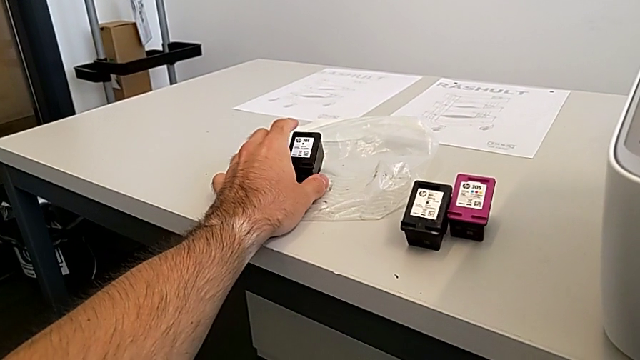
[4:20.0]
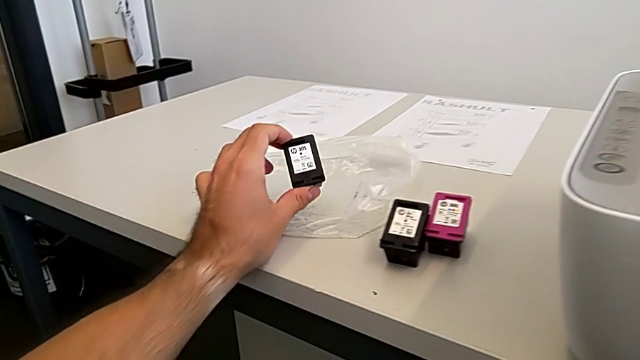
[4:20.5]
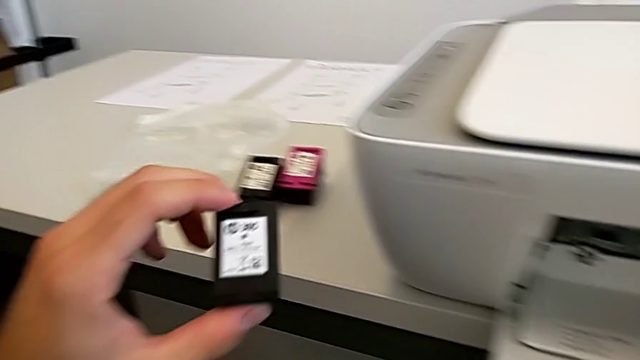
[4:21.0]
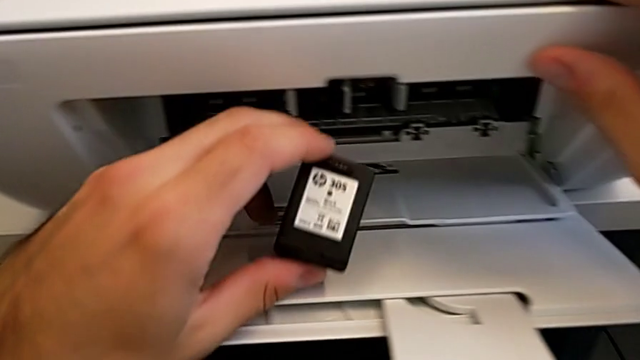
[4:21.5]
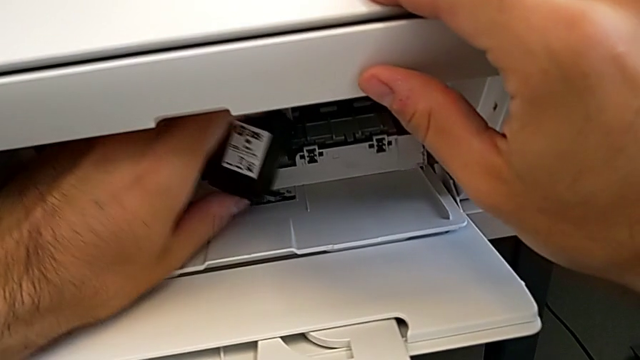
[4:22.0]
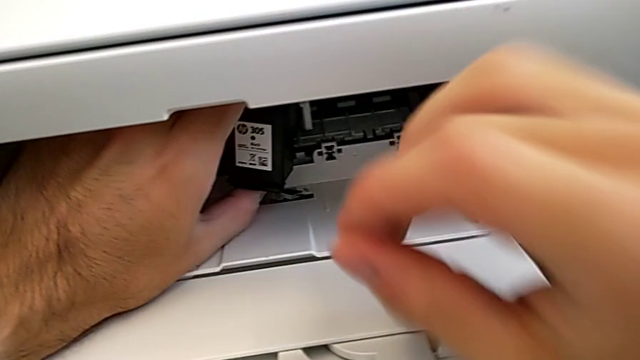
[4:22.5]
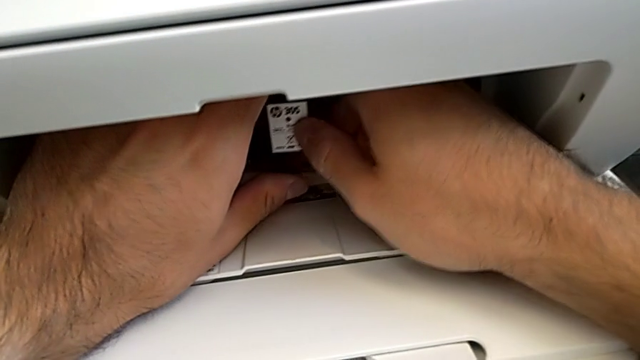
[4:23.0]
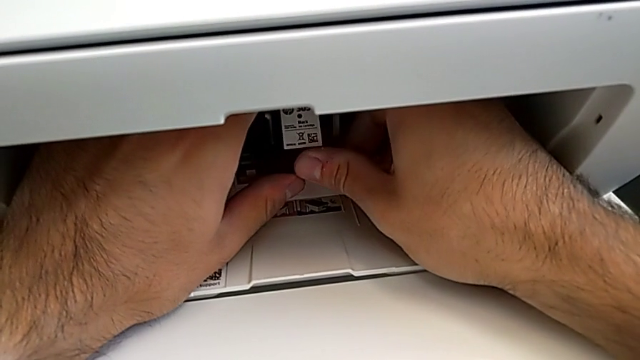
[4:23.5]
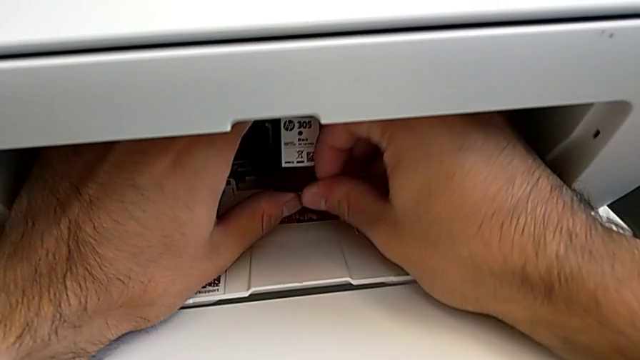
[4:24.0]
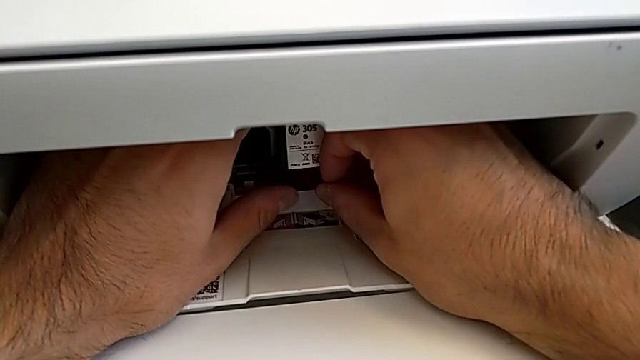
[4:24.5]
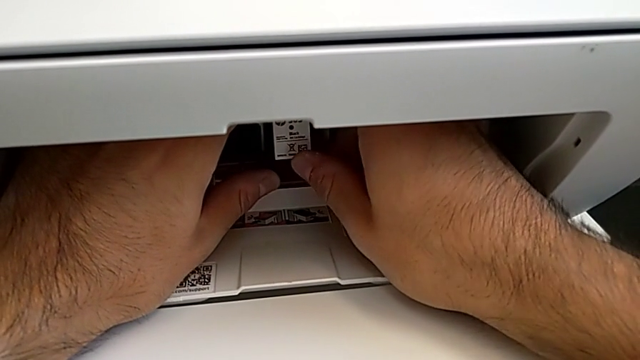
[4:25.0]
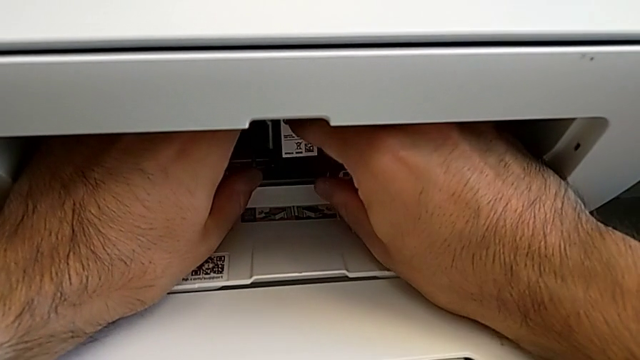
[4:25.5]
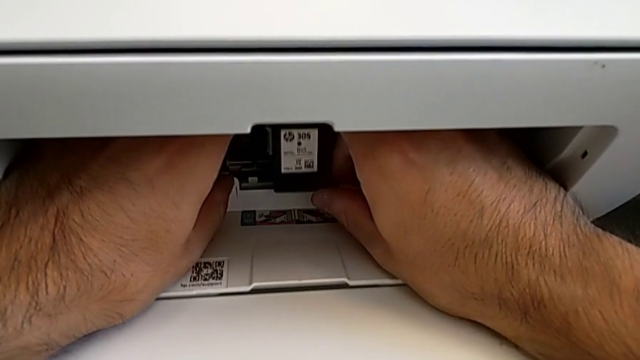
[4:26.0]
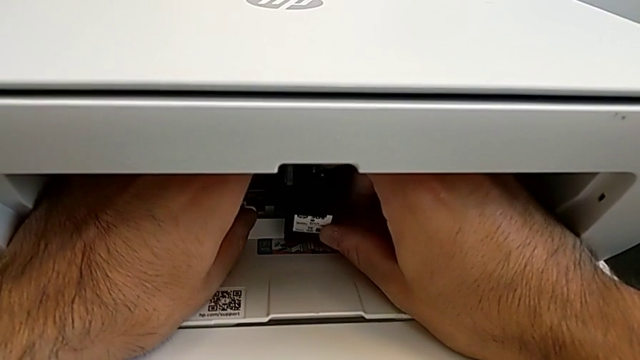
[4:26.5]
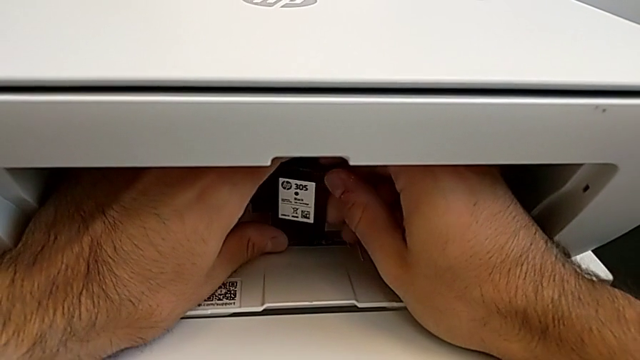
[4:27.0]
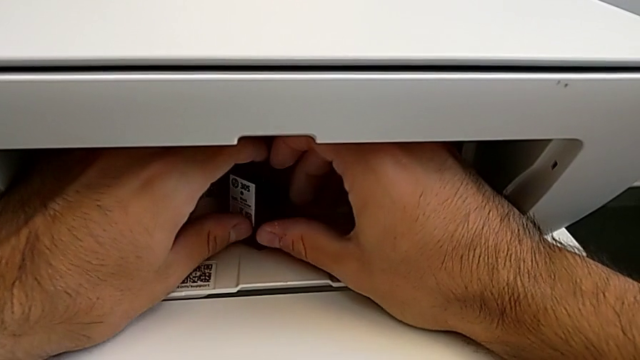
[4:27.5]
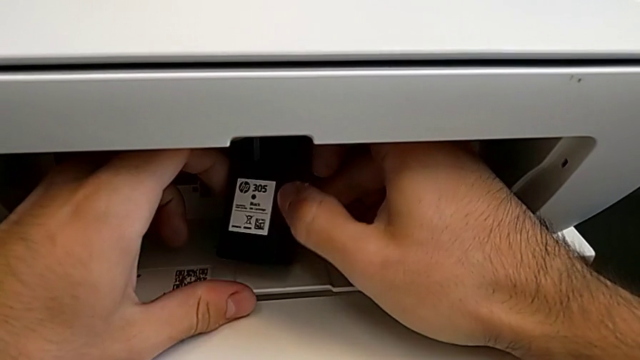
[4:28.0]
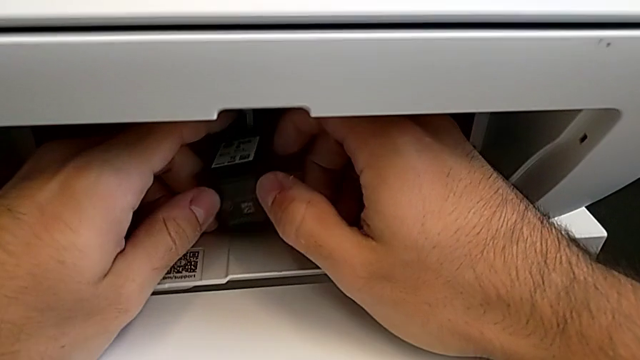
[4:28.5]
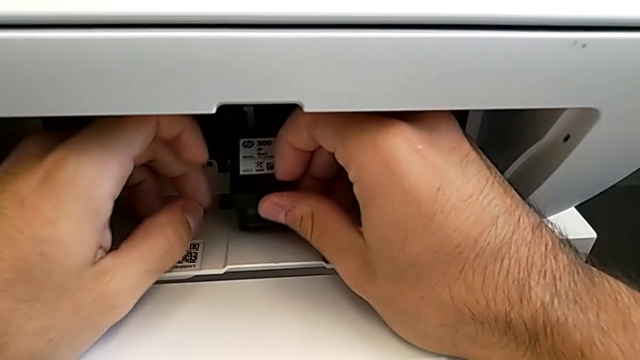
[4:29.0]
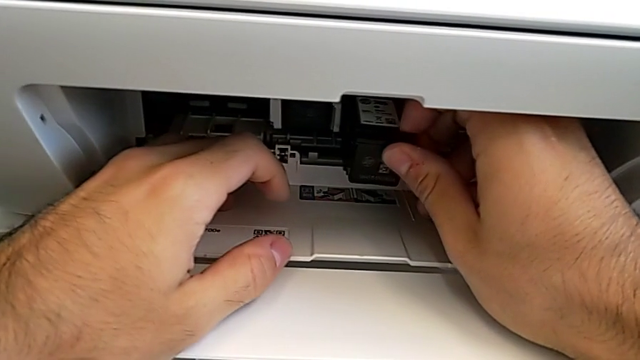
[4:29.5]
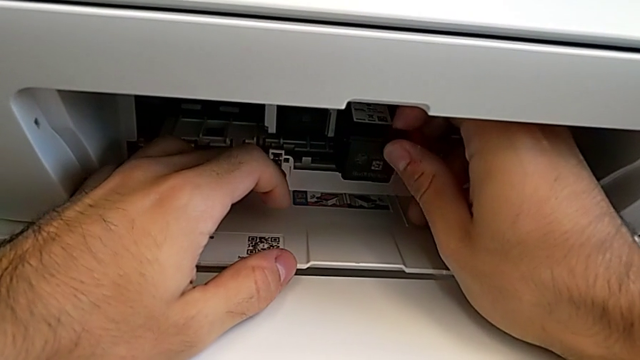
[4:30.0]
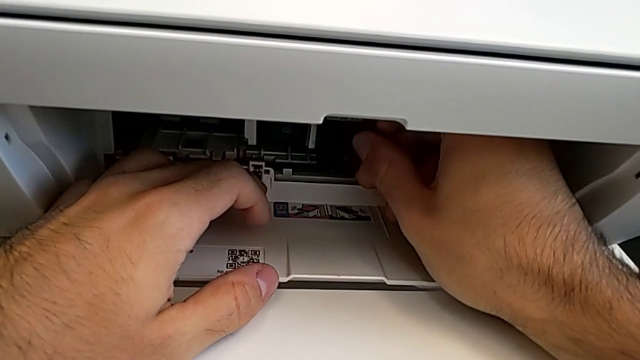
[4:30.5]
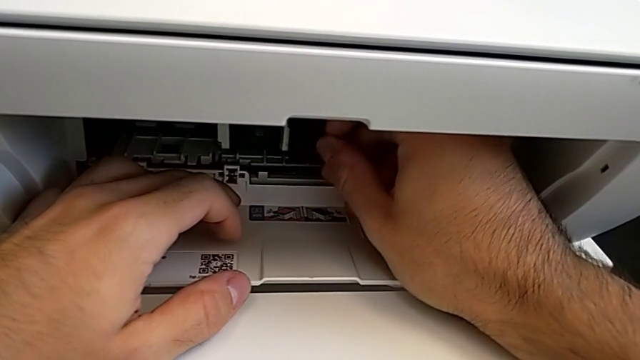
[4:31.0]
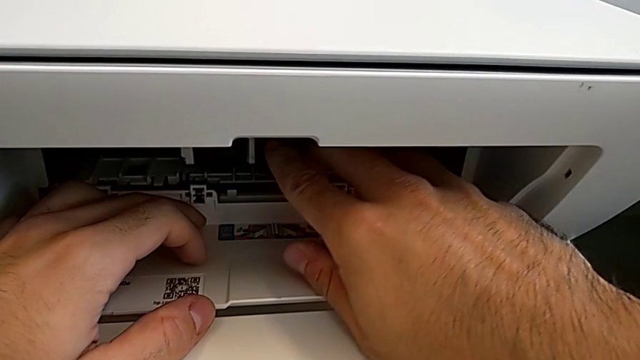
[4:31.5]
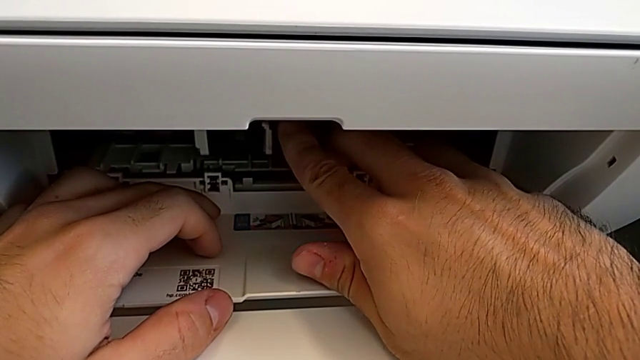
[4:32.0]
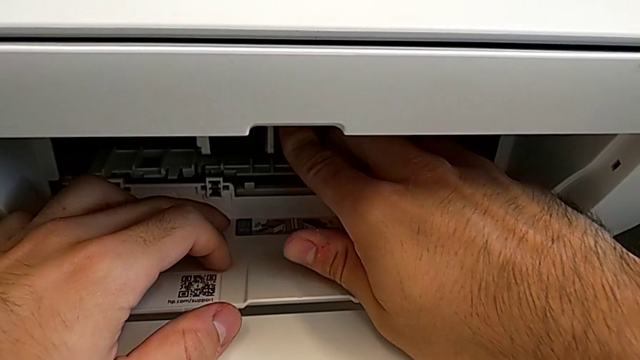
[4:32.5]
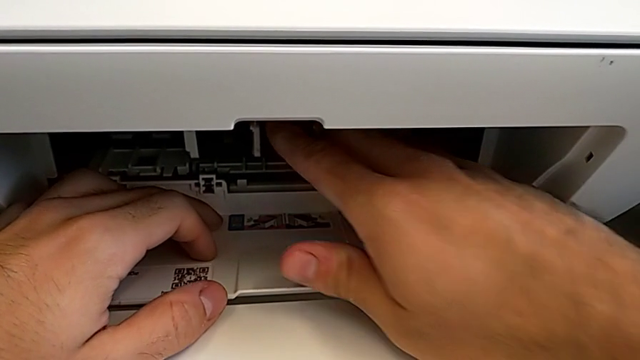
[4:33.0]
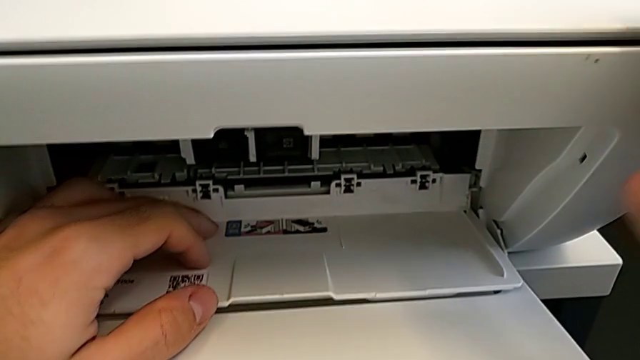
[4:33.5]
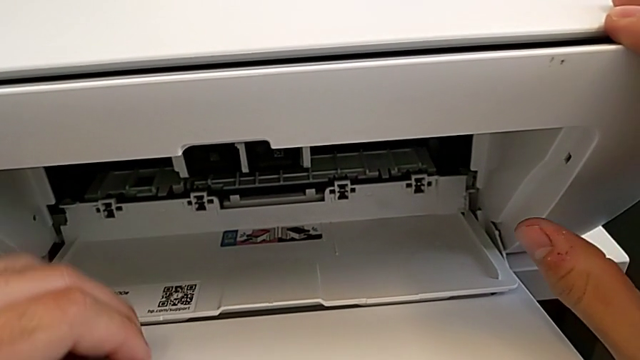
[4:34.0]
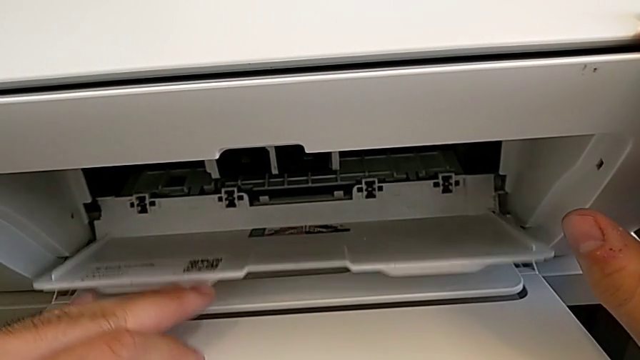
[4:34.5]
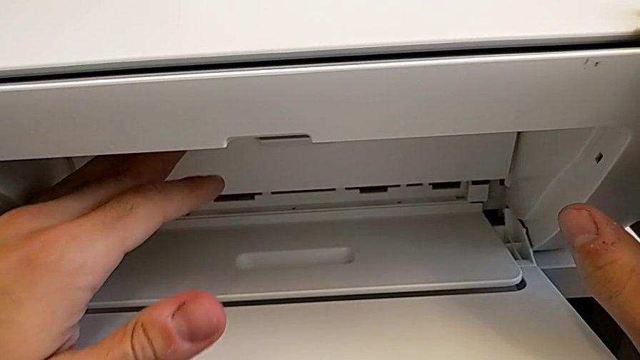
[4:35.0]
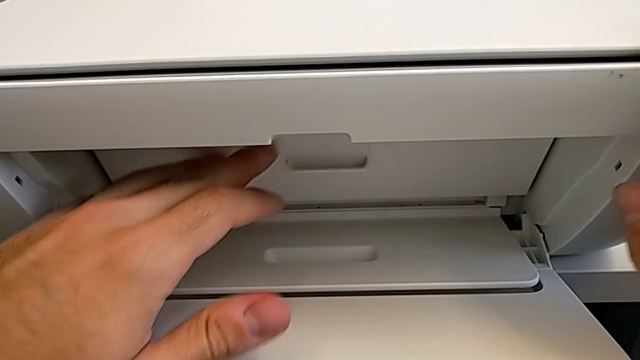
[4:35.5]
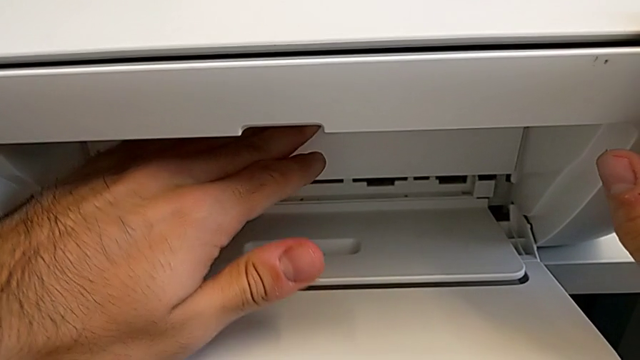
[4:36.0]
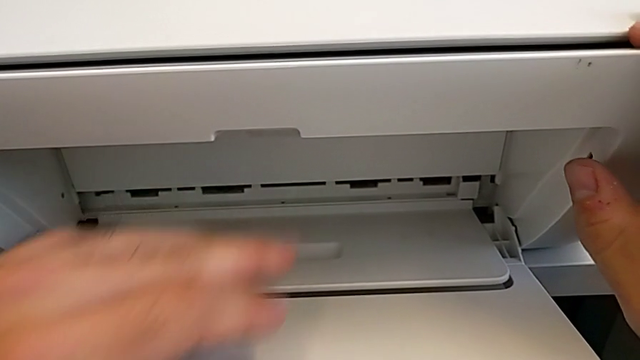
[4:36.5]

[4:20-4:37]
The camera wearer is exchanging a black ink cartridge. They grab the black ink cartridge, place it and close the cartridge gate.

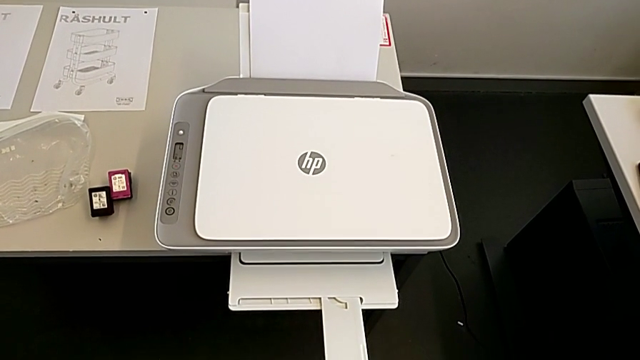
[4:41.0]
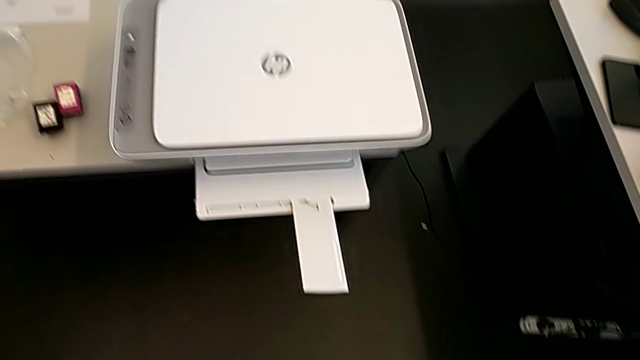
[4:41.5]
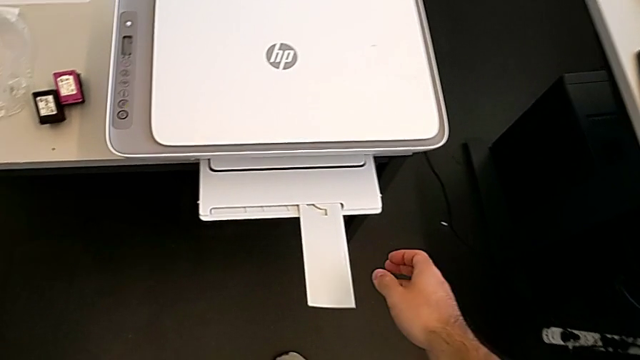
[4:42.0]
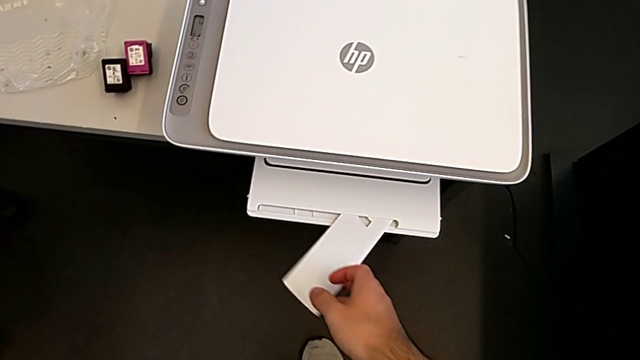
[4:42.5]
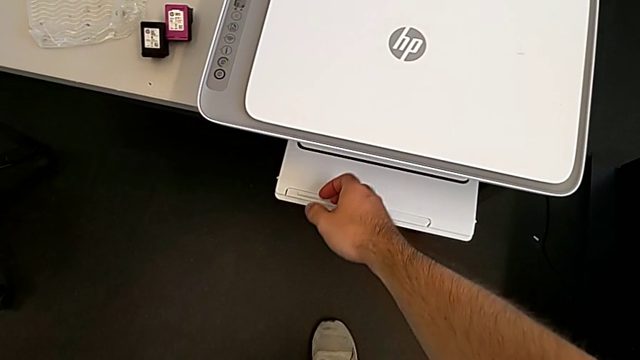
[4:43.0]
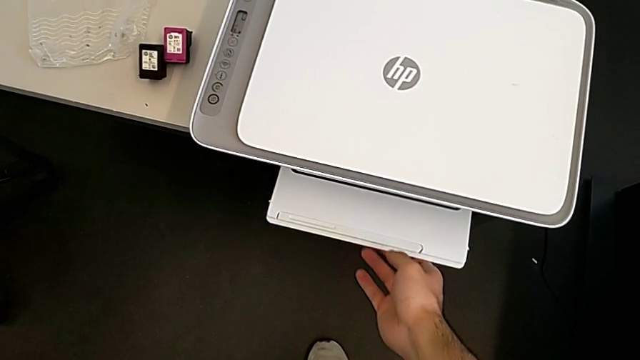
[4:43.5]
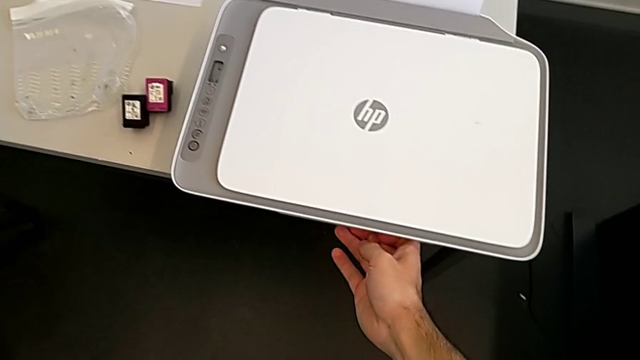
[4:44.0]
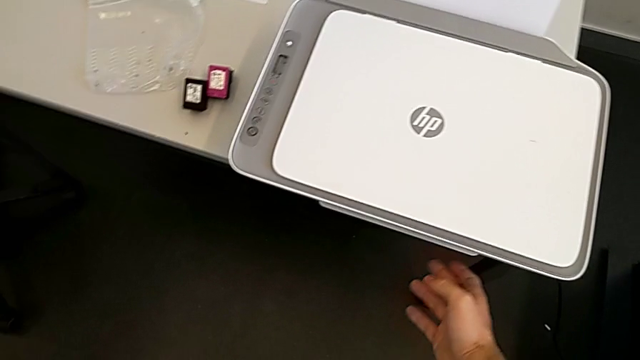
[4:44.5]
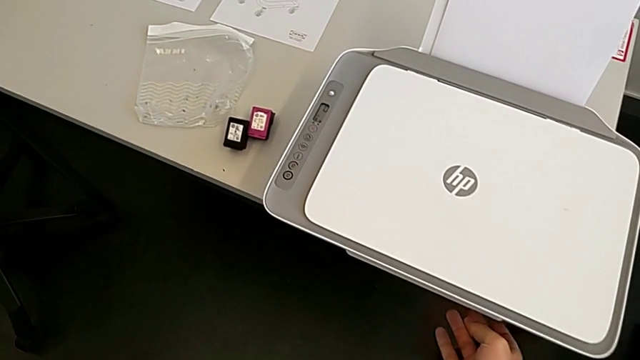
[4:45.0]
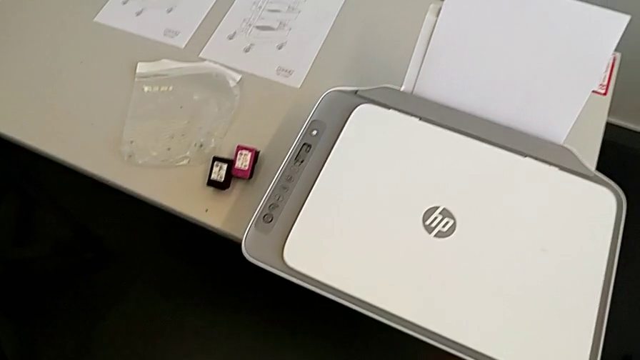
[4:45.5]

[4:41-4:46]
The camera wearer closes the paper stand. They close the extending paper tray and close the paper tray.
